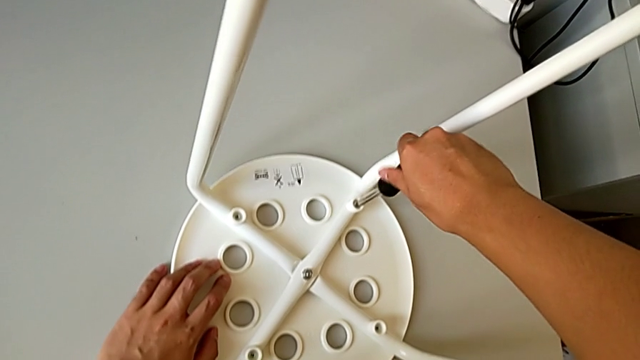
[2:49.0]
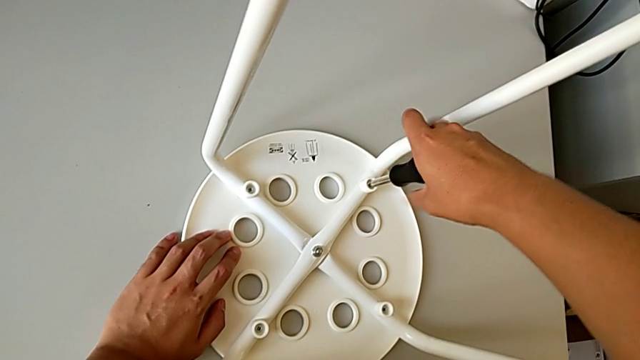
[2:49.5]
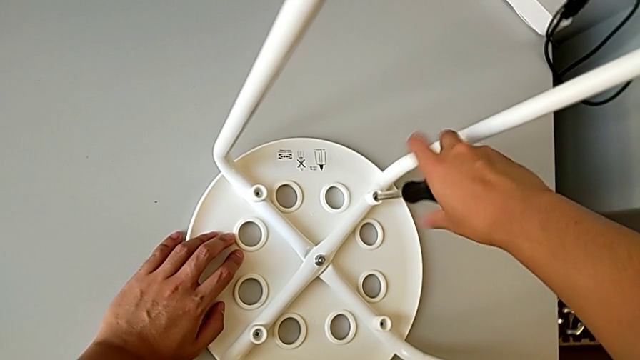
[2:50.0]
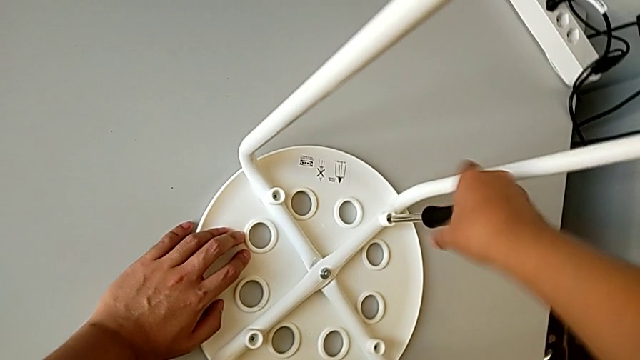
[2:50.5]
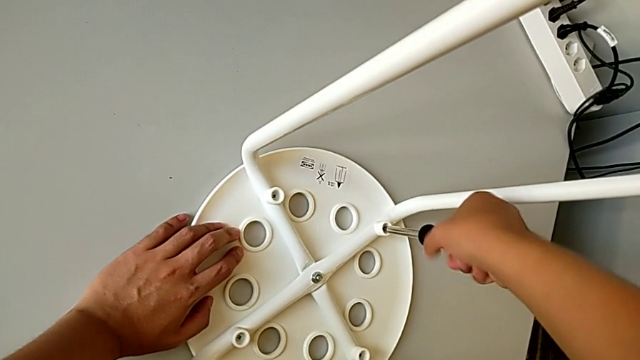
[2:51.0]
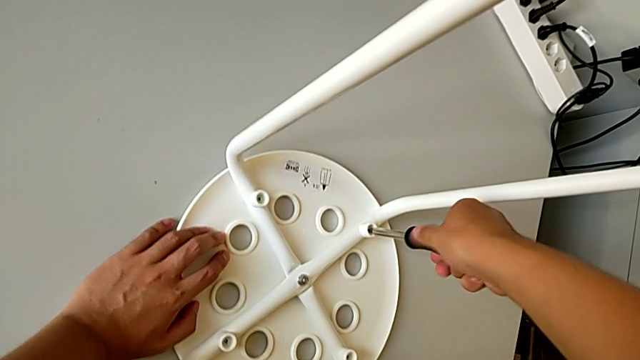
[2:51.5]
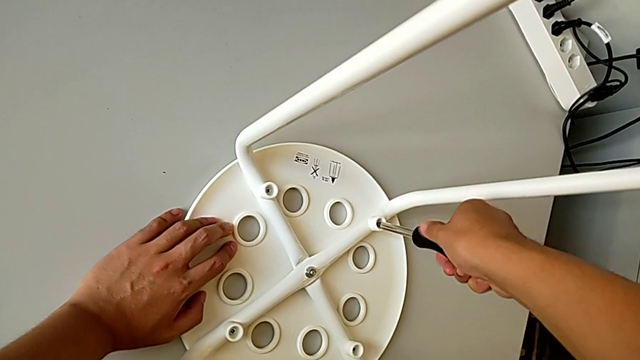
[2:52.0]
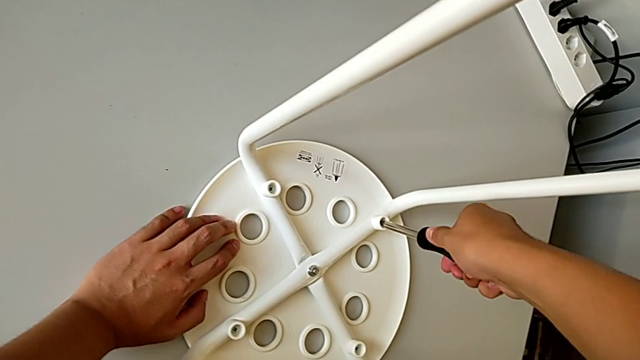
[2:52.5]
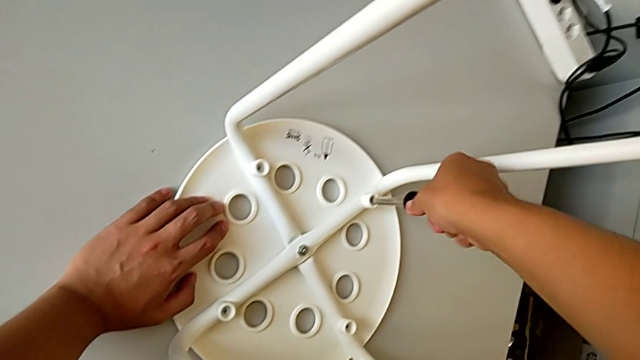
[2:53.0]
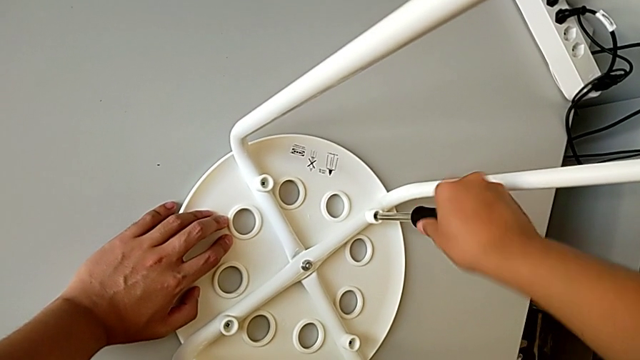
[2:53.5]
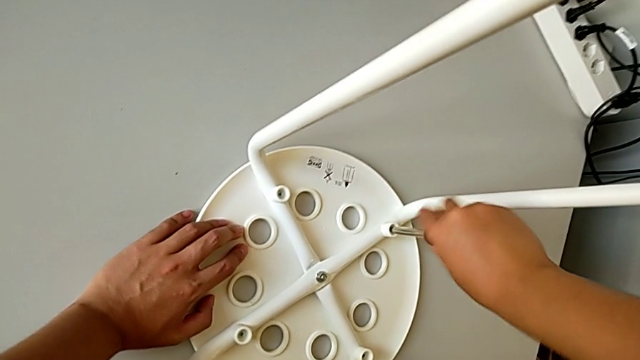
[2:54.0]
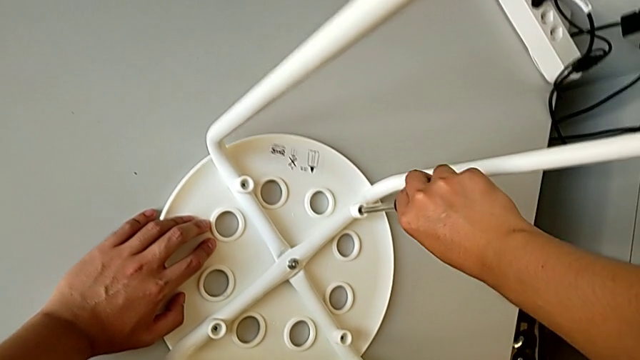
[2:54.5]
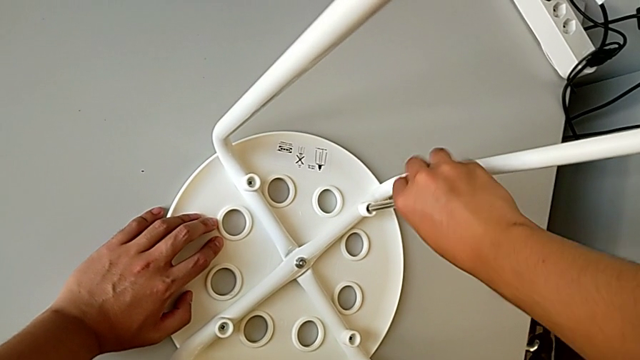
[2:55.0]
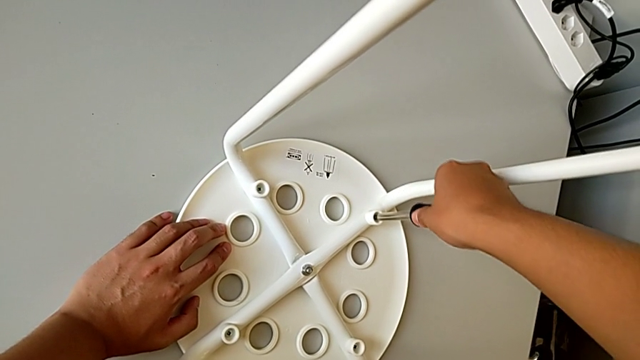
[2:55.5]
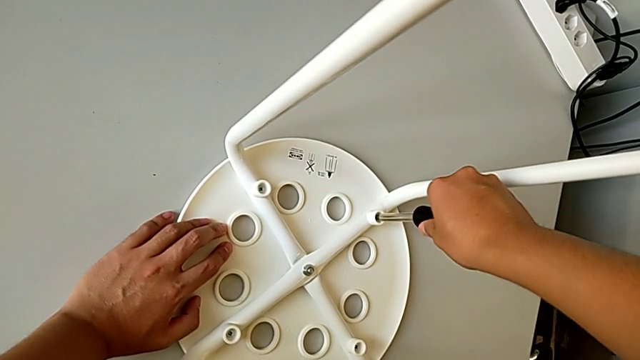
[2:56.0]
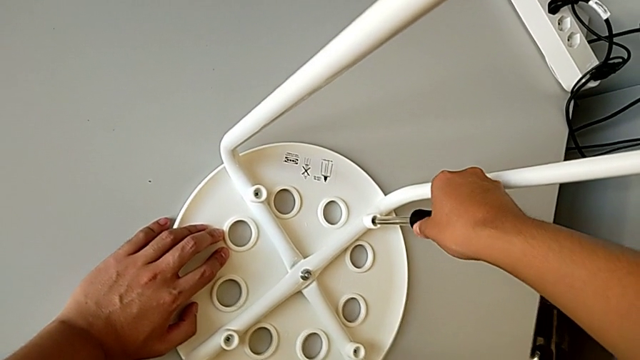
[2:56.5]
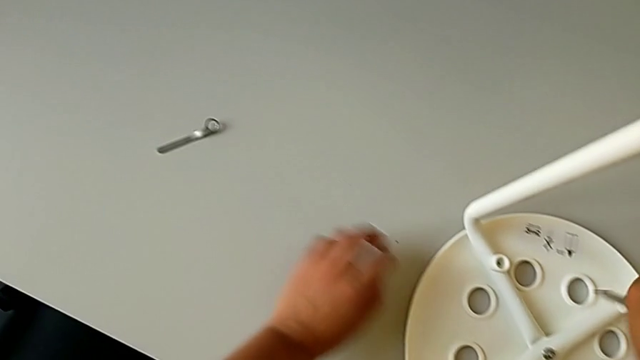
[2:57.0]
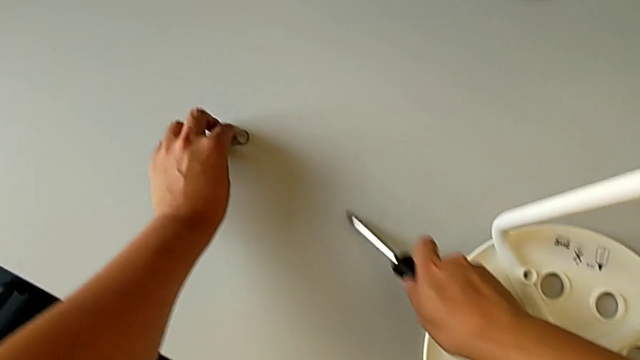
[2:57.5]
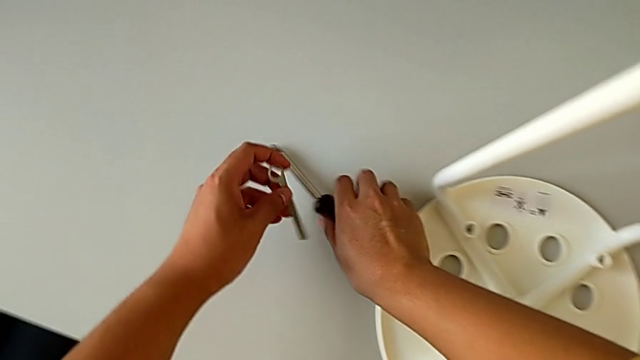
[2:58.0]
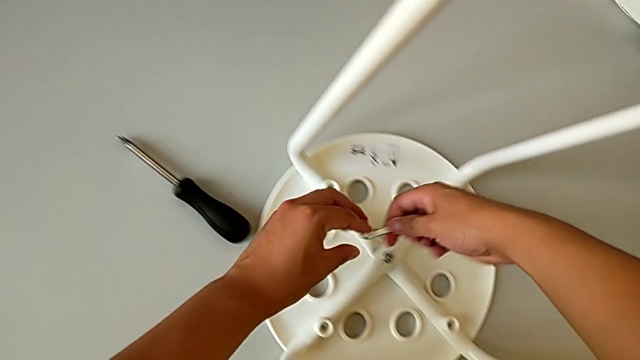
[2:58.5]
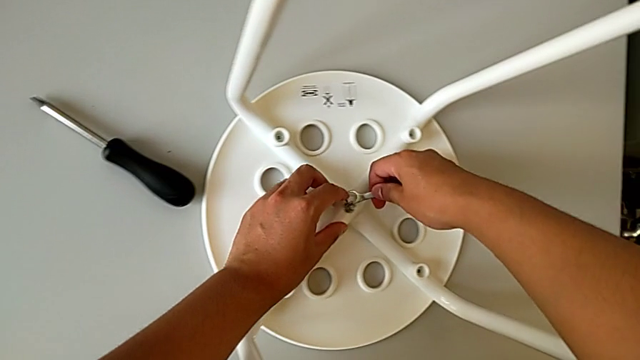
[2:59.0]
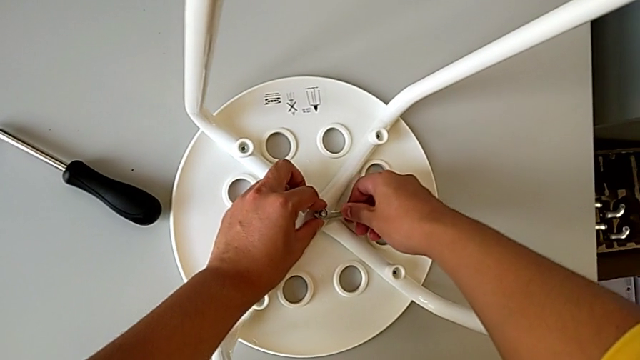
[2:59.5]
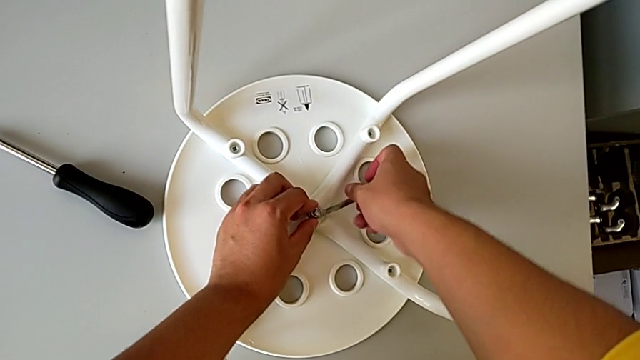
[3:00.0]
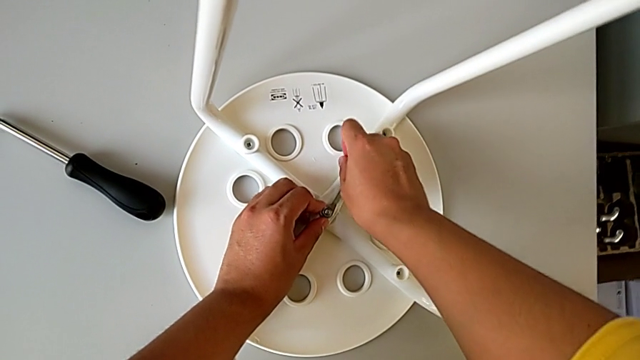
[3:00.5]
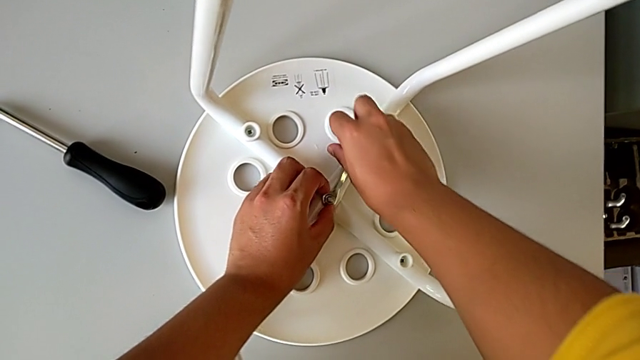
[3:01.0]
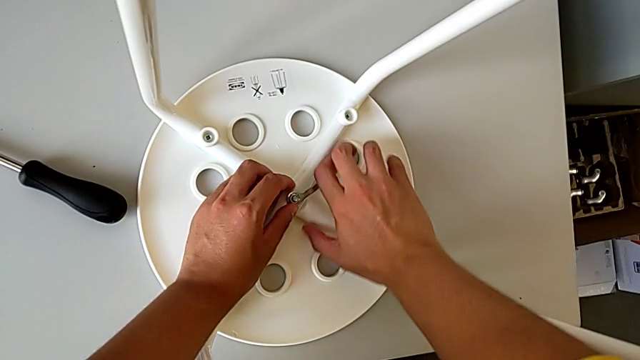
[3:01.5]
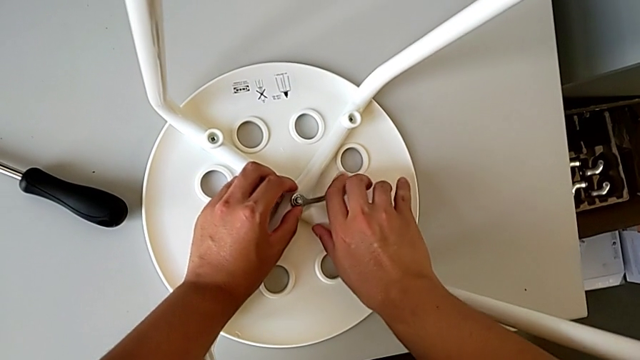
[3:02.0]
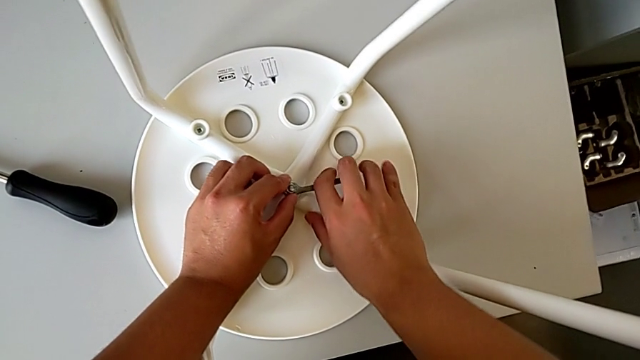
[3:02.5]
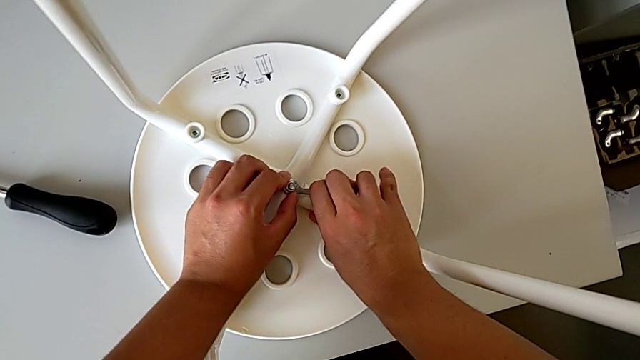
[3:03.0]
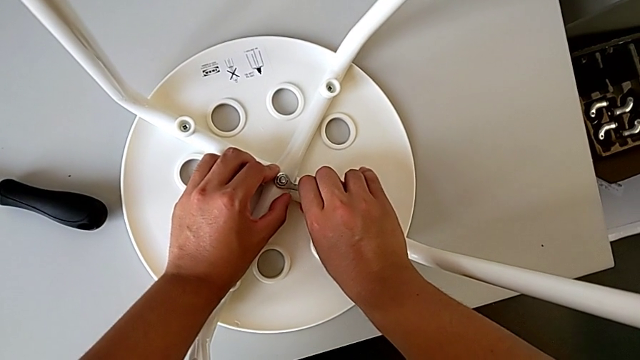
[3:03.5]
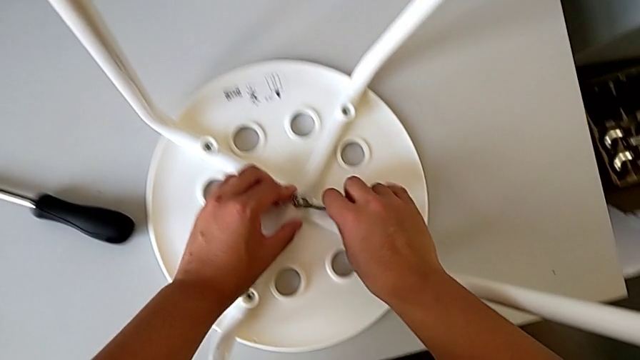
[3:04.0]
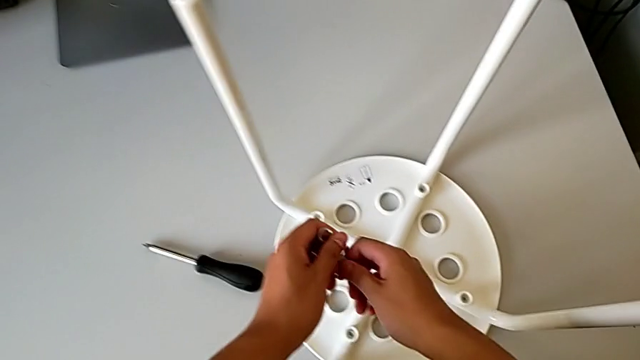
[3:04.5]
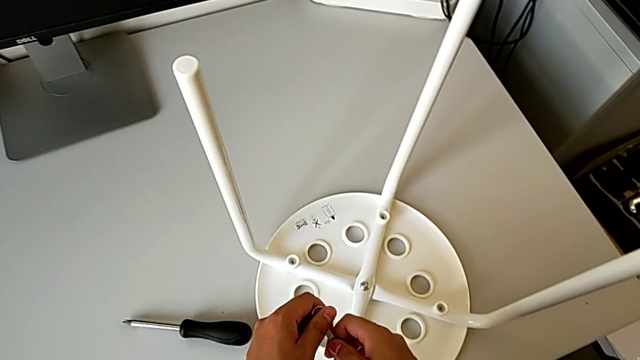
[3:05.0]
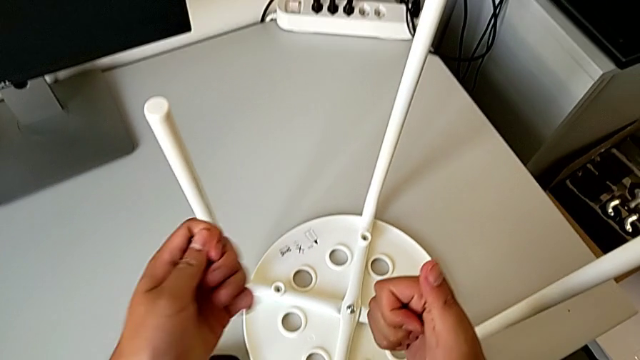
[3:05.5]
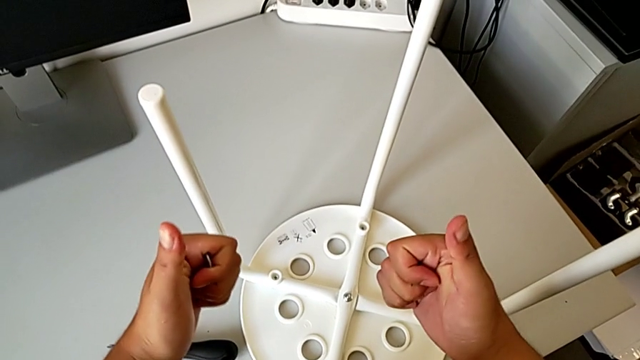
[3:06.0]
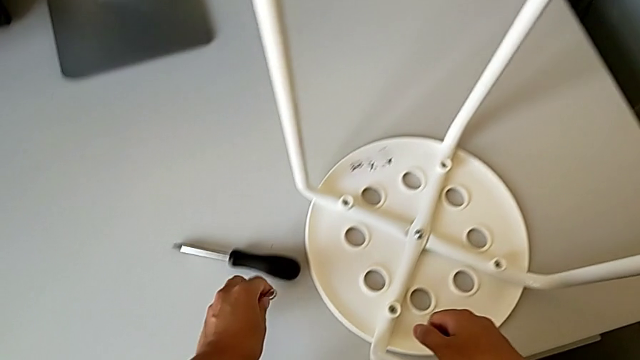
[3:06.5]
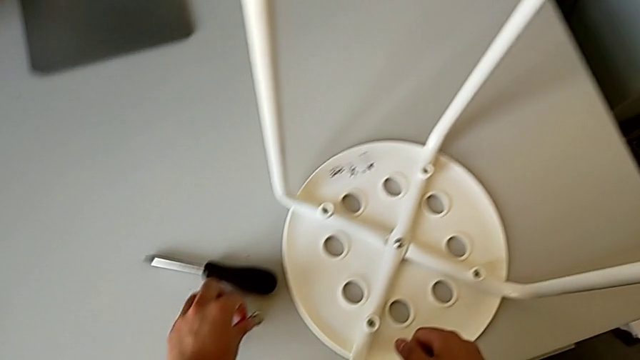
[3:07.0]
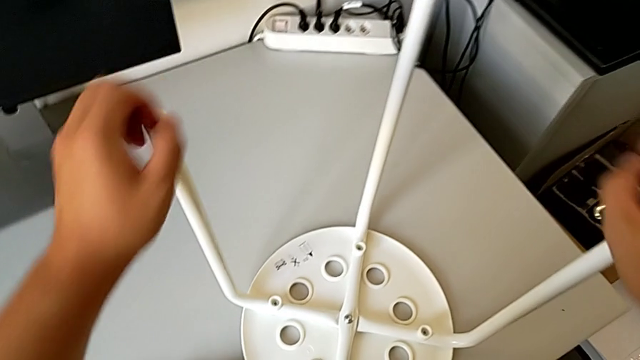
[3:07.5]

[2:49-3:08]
The camera wearer is assembling the chair seat. They keep screwing the fourth screw, withdraw the screwdriver, grab the hexagonal wrench, insert the hexagonal wrench, screw the middle hex nut, withdraw the hexagonal wrench and place the hexagonal wrench.
